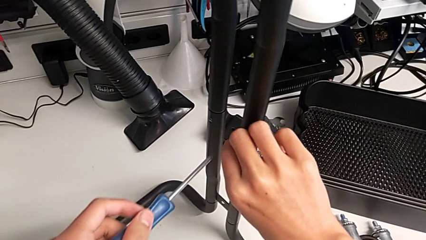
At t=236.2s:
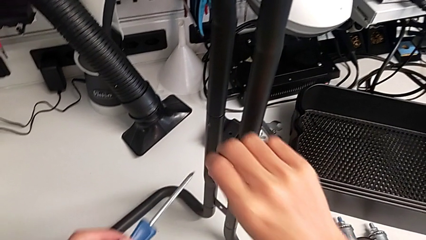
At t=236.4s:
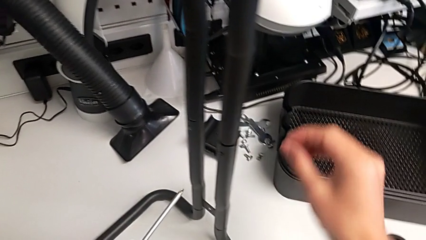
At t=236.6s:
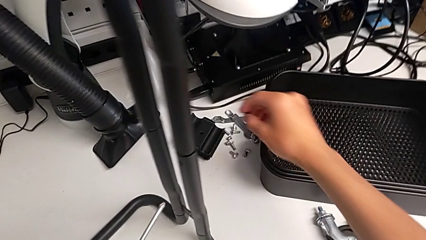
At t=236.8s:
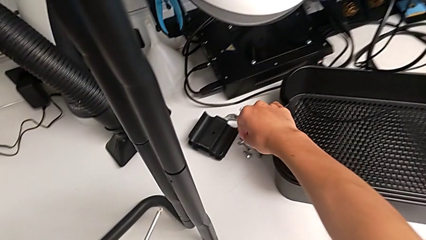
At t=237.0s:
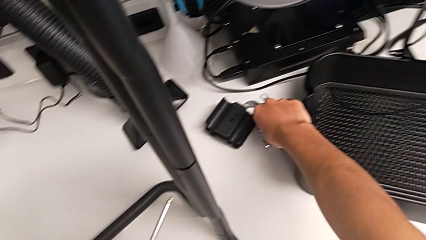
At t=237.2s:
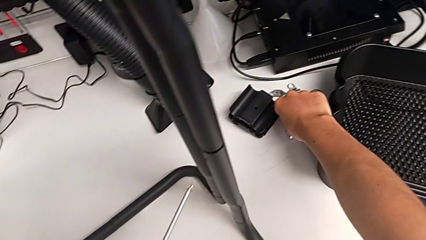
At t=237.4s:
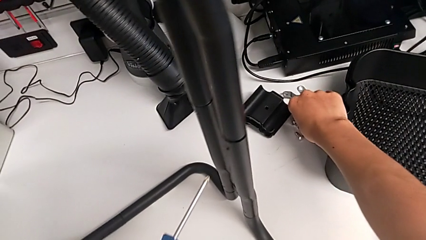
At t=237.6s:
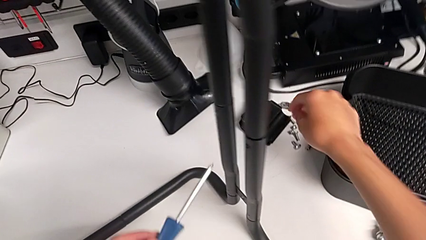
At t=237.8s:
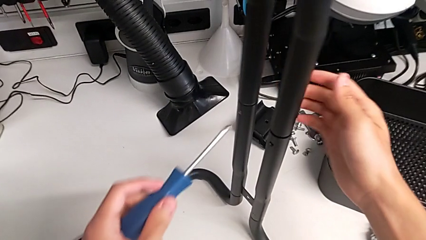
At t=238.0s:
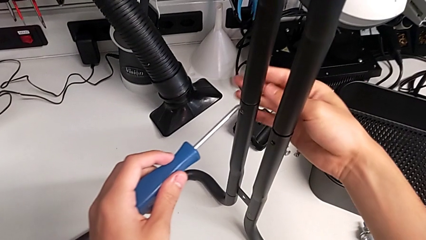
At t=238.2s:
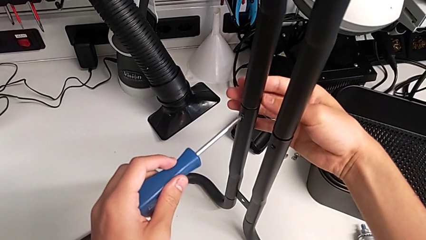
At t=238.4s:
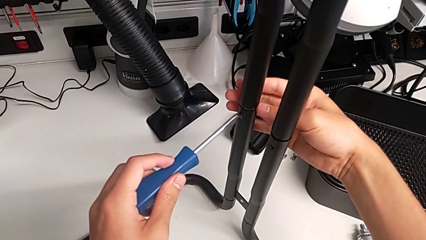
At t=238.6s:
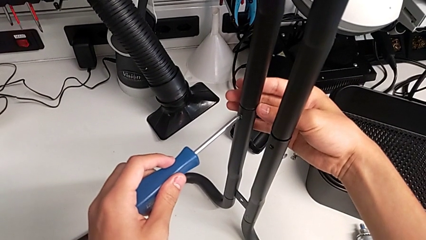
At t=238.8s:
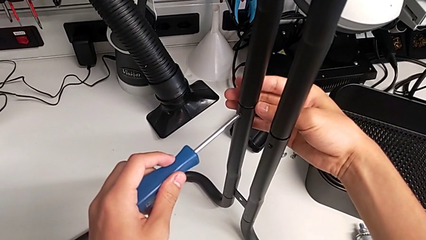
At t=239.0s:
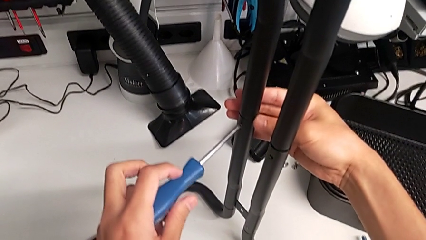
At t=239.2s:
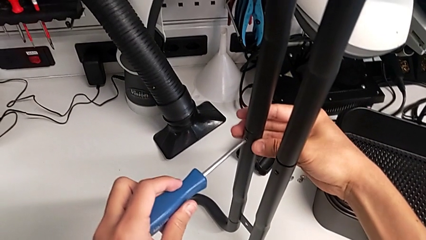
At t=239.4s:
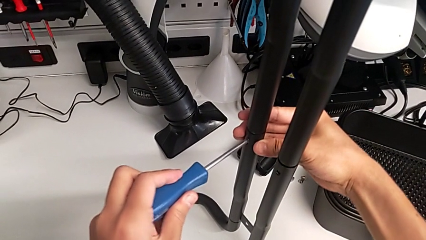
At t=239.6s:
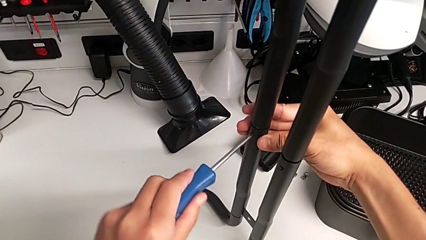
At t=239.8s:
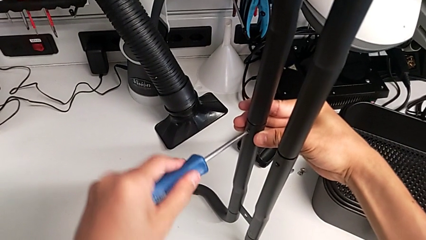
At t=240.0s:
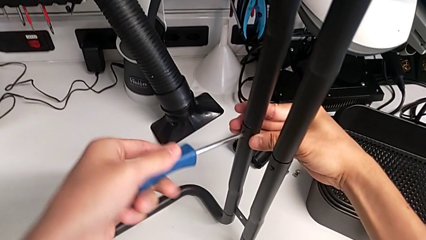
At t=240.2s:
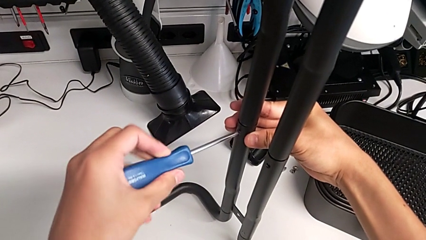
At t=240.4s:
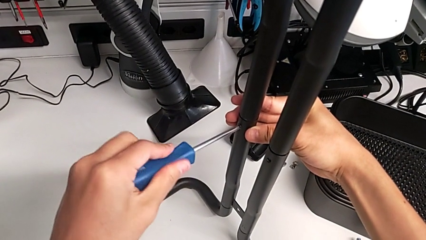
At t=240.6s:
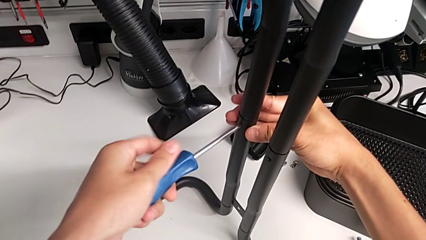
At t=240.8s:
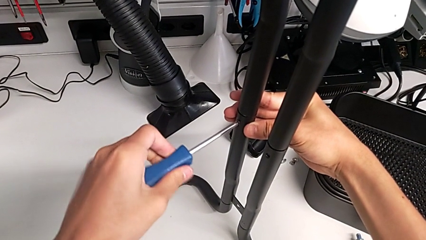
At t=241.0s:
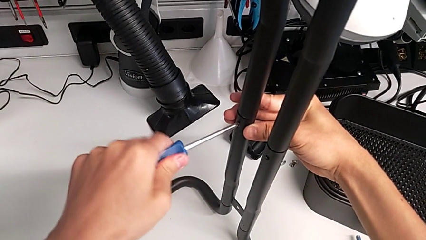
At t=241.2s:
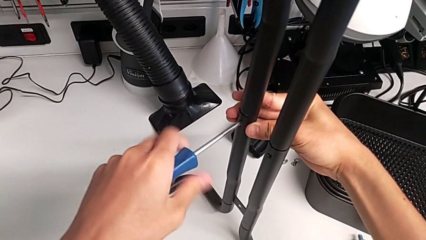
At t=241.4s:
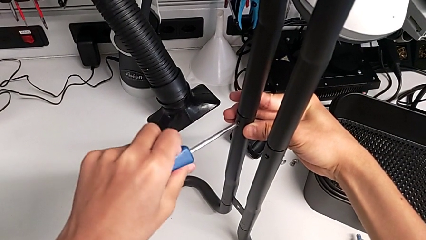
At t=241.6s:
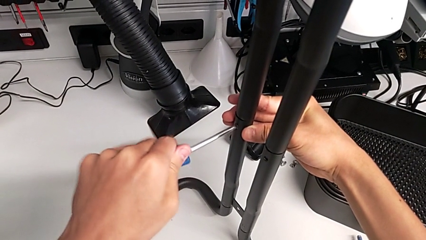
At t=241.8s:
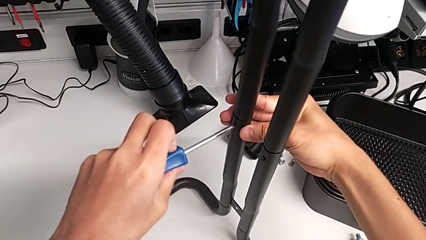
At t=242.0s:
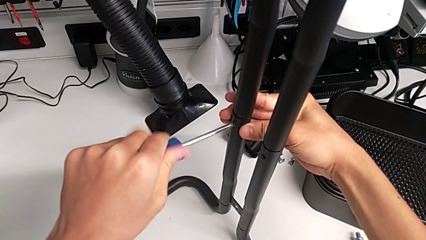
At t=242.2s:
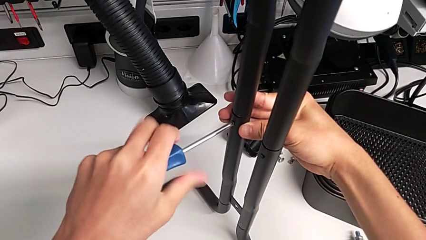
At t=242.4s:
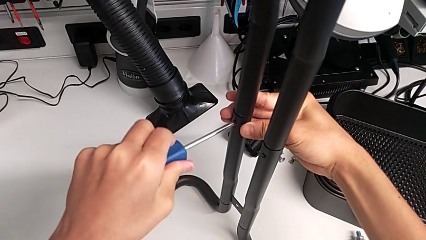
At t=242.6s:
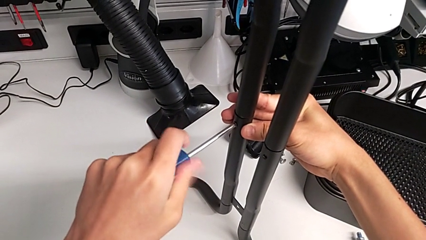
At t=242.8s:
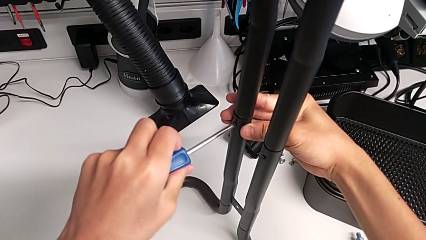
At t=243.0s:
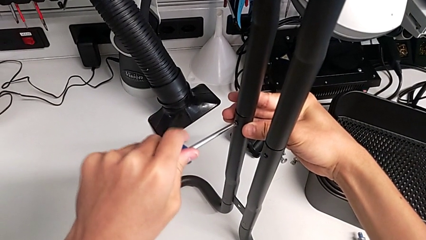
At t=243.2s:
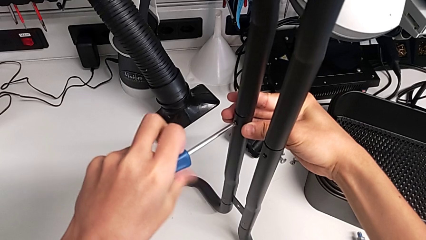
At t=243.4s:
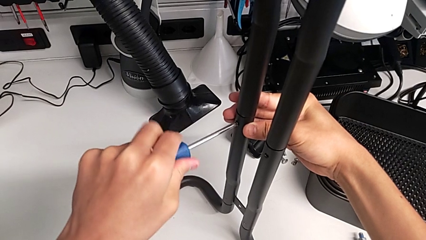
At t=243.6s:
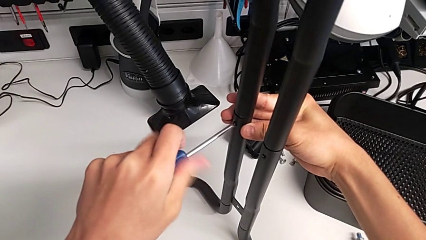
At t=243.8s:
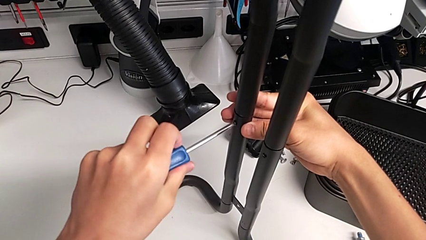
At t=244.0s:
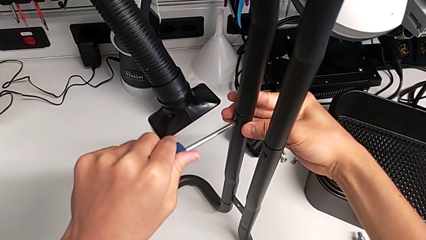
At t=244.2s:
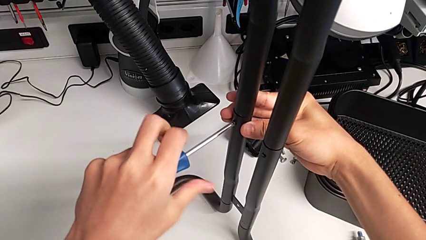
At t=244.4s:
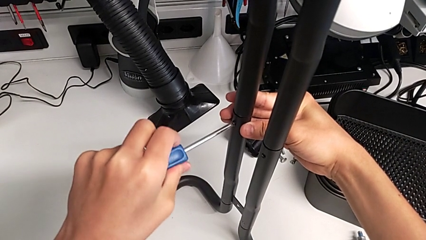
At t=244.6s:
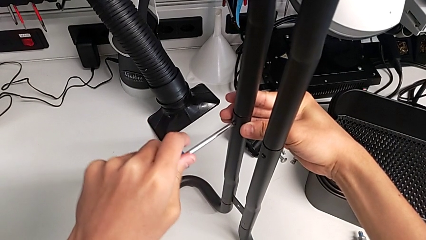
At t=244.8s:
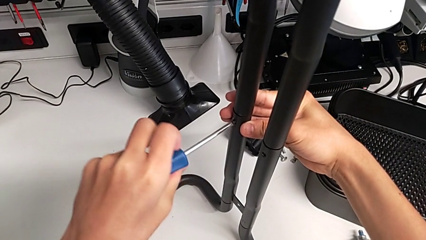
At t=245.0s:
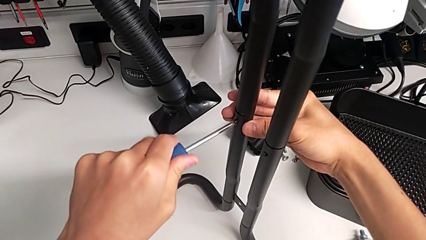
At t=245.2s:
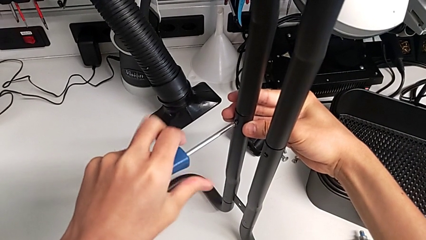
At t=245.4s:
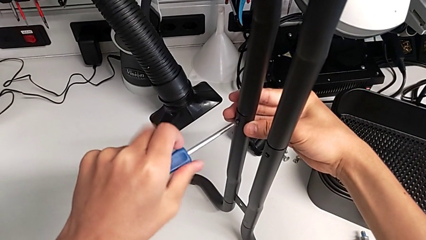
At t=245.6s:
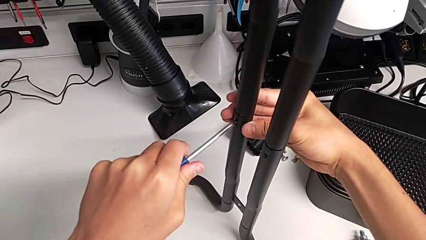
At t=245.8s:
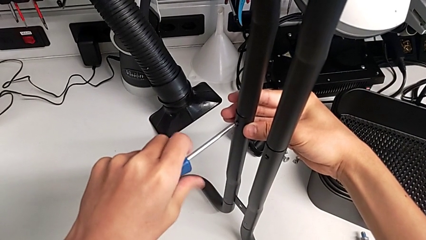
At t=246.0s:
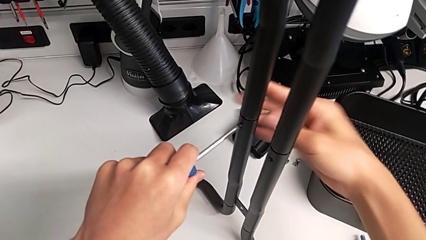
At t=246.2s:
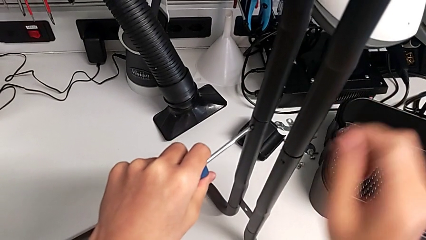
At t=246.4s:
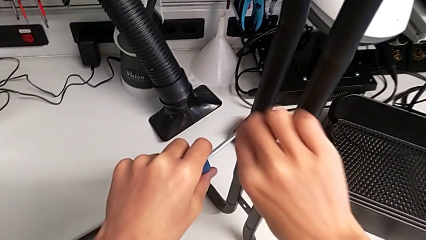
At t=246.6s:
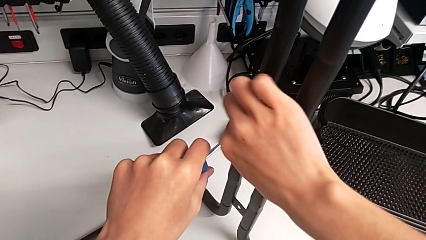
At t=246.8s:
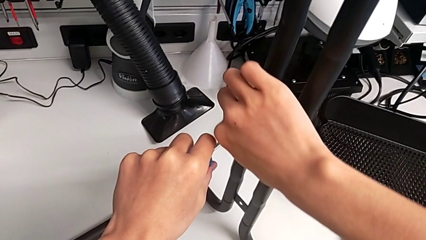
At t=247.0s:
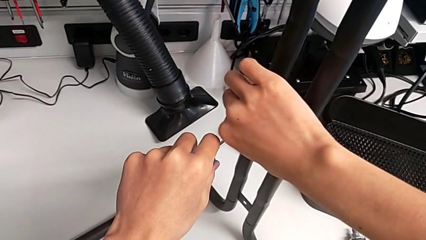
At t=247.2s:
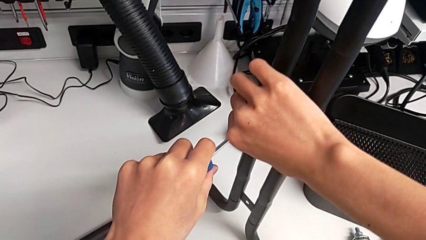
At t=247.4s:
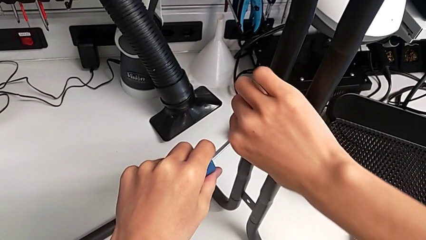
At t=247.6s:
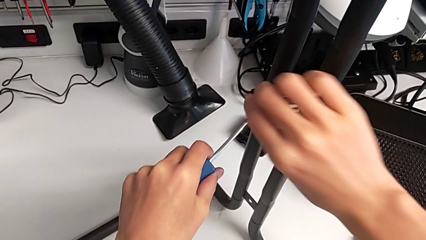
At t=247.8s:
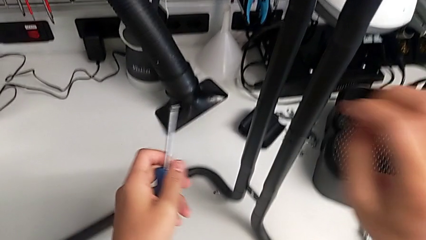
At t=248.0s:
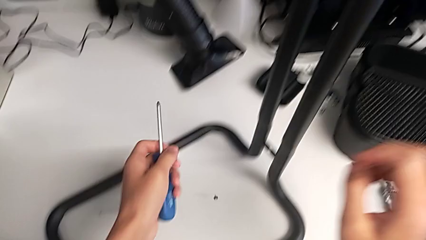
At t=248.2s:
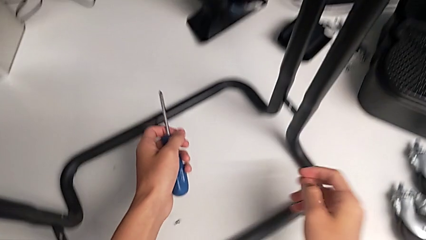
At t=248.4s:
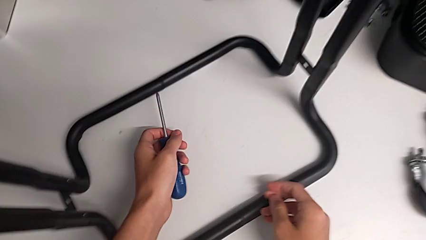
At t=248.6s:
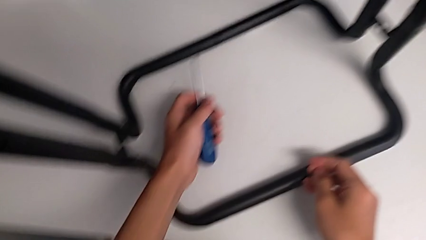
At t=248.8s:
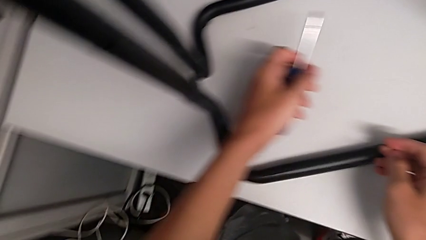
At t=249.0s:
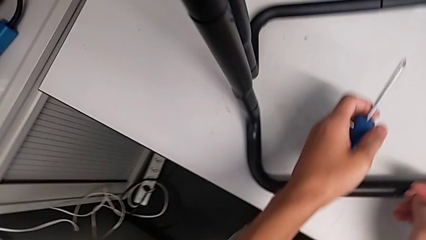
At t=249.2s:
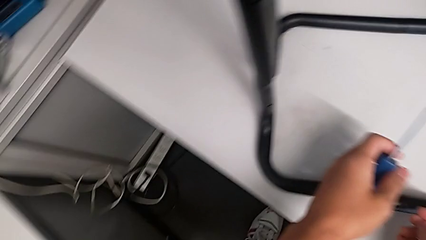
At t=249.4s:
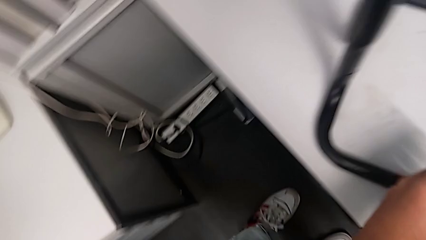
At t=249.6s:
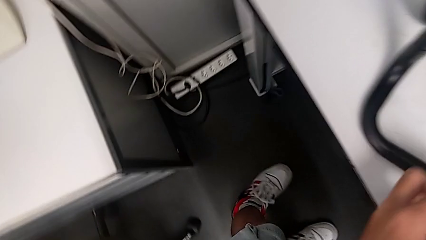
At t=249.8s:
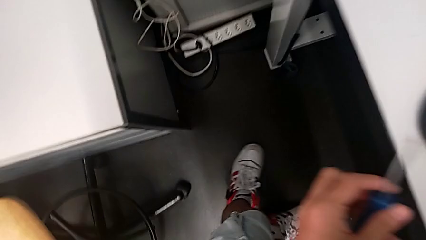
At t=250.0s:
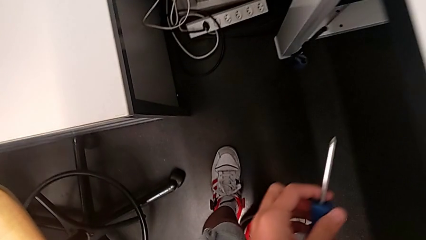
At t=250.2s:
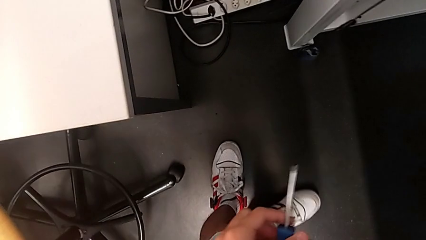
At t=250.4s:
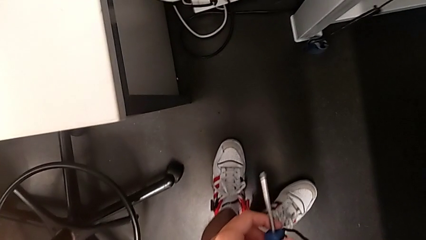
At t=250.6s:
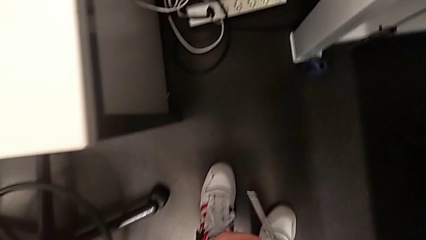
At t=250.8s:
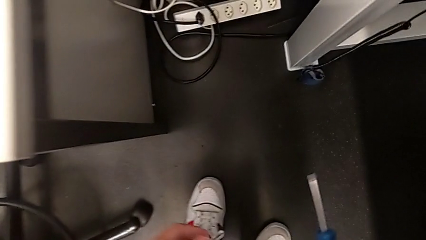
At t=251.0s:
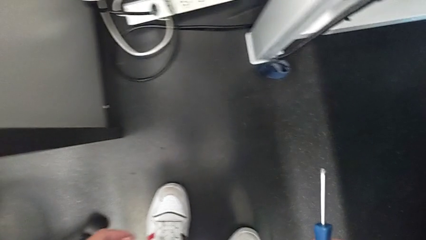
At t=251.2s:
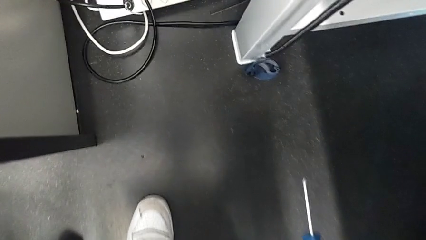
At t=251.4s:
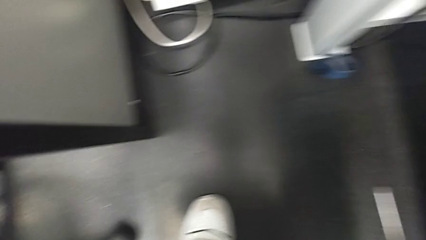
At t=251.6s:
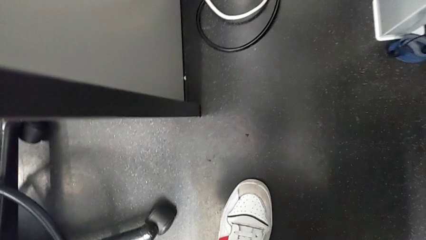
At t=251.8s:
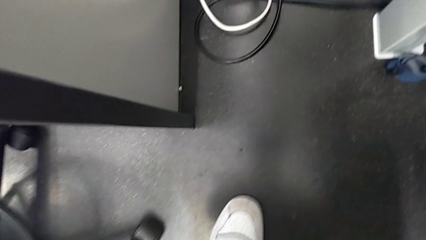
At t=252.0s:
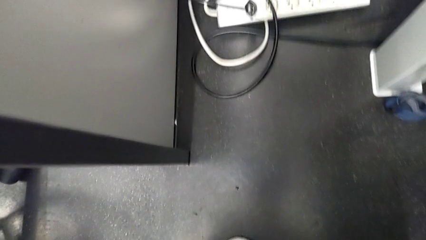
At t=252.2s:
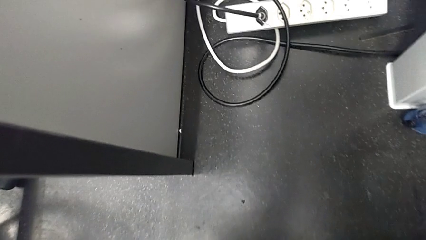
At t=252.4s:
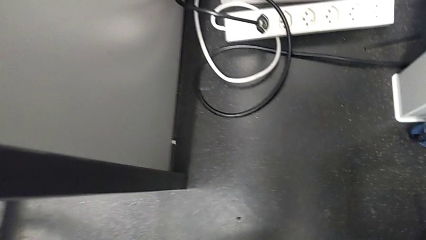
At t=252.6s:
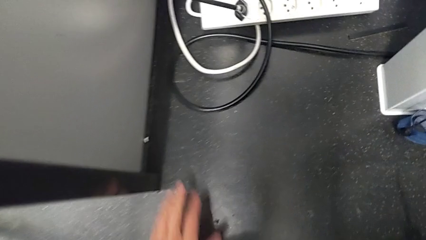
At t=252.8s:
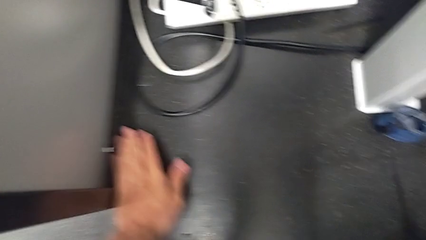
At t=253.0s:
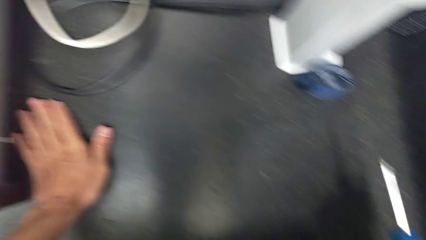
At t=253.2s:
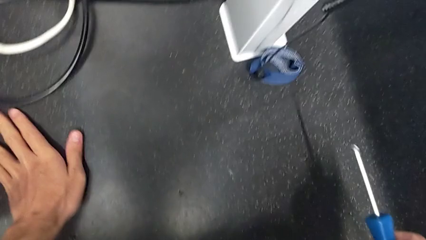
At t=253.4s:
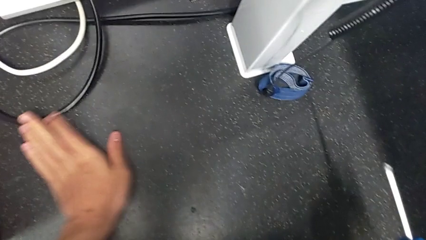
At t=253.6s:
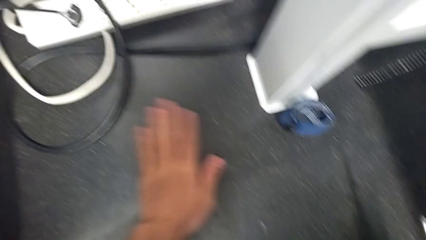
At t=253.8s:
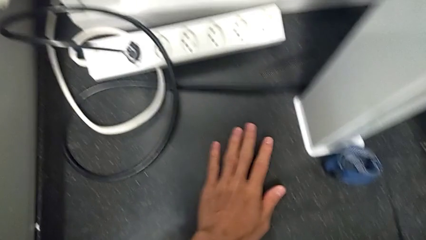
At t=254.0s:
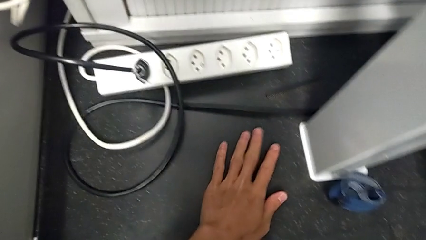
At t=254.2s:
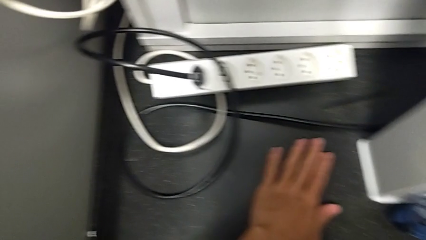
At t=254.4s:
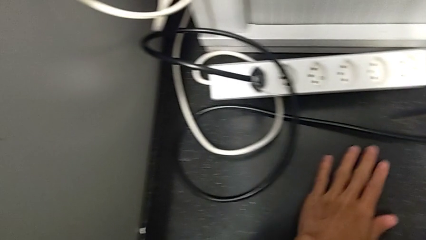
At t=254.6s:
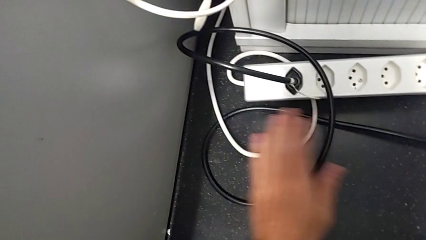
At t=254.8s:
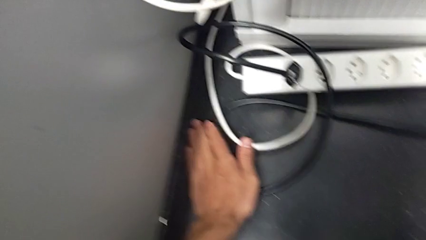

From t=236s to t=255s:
The camera wearer is unscrewing the right screws of the side bars. They withdraw the first screw, align the blue screwdriver, unscrew the second screw, drop it to the floor and begin to inspect the screw.
